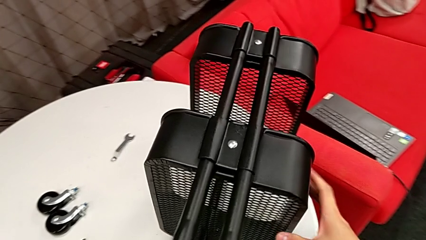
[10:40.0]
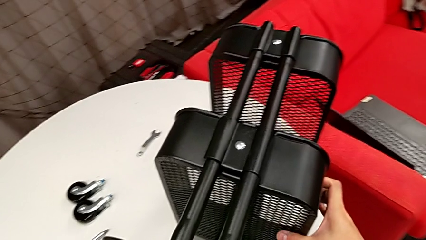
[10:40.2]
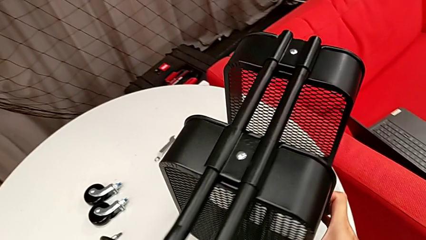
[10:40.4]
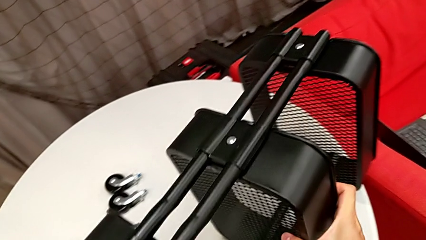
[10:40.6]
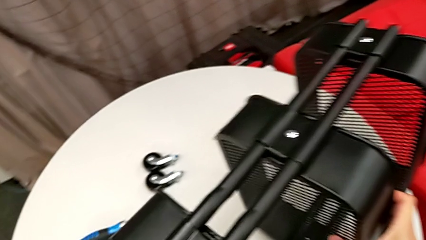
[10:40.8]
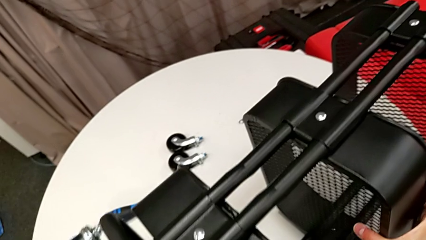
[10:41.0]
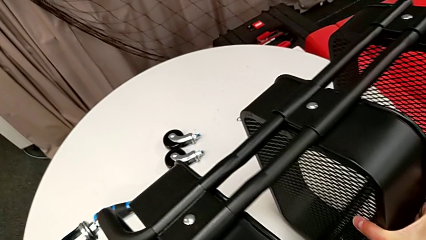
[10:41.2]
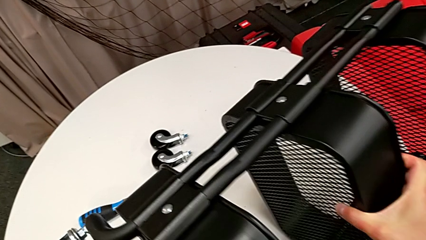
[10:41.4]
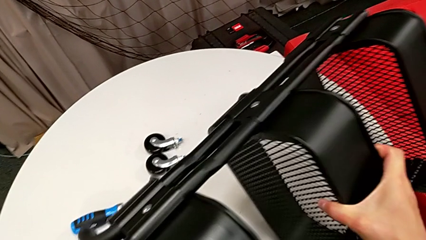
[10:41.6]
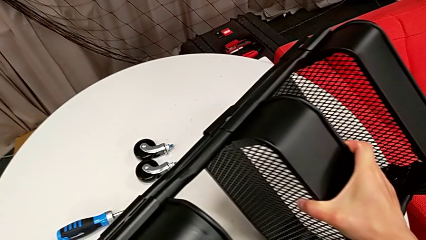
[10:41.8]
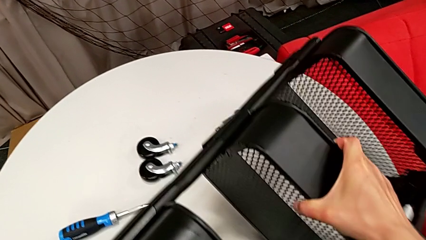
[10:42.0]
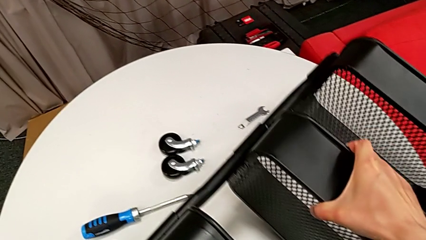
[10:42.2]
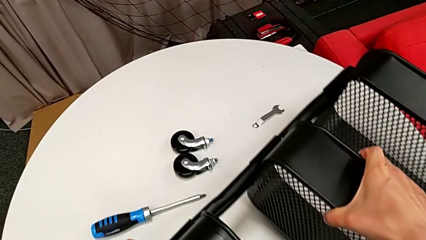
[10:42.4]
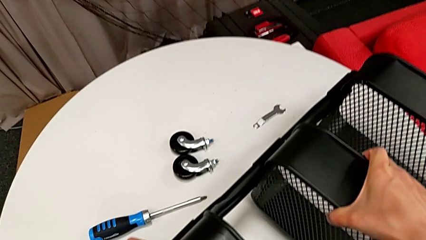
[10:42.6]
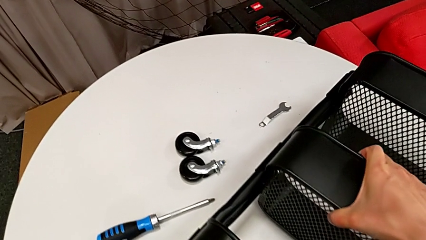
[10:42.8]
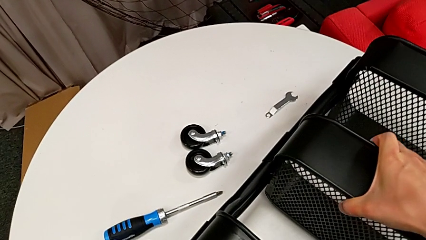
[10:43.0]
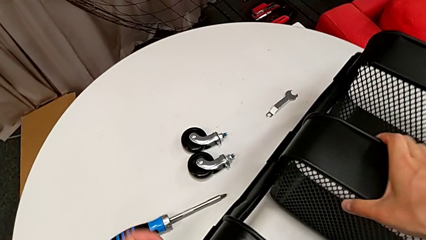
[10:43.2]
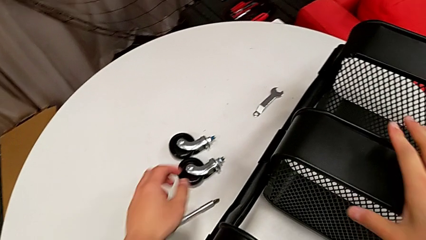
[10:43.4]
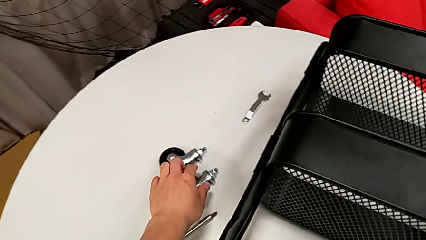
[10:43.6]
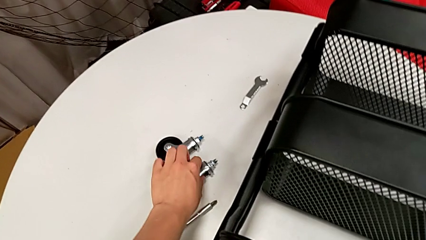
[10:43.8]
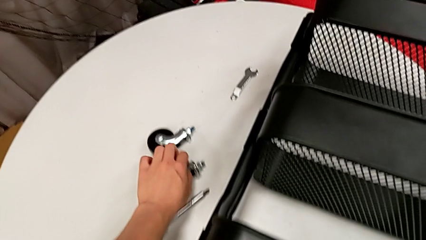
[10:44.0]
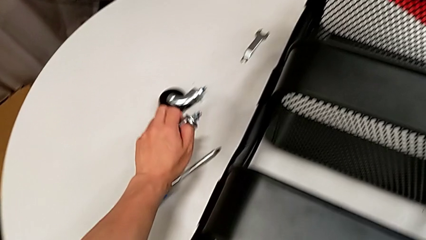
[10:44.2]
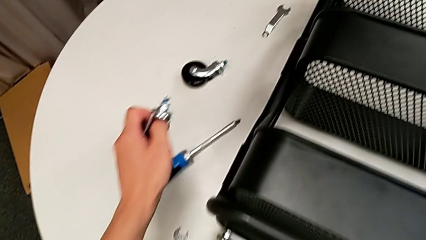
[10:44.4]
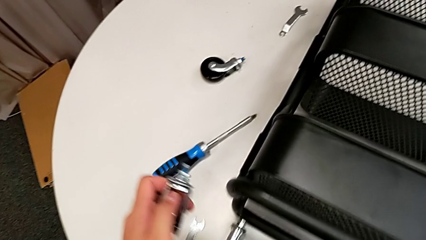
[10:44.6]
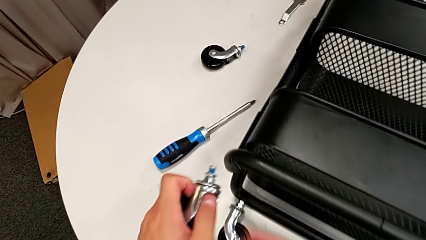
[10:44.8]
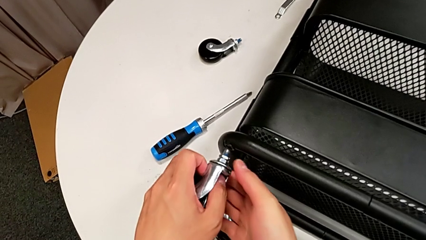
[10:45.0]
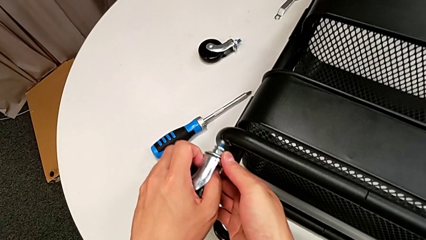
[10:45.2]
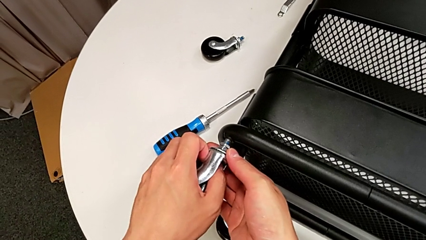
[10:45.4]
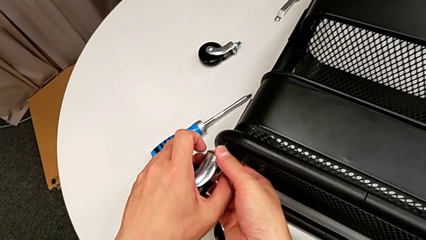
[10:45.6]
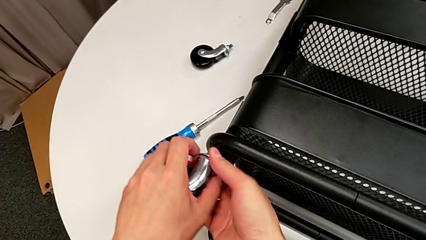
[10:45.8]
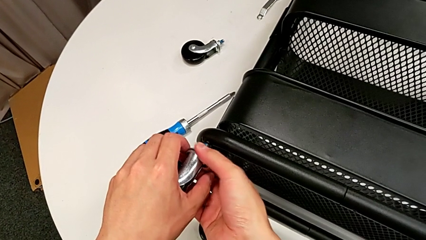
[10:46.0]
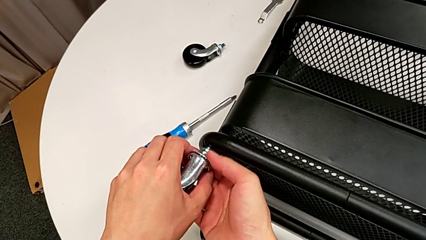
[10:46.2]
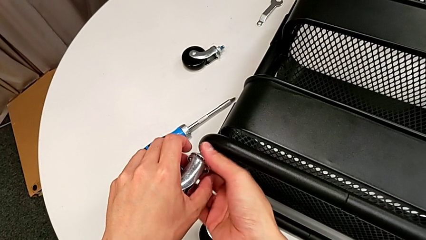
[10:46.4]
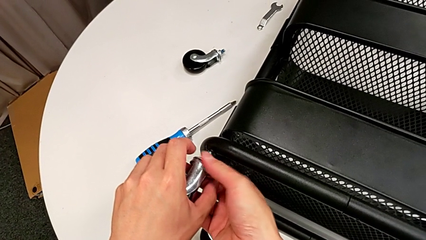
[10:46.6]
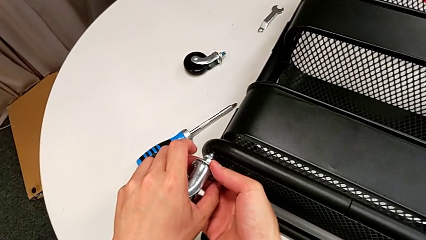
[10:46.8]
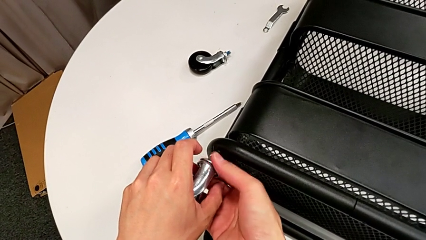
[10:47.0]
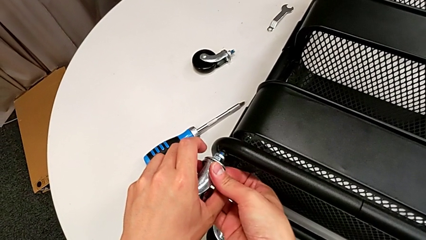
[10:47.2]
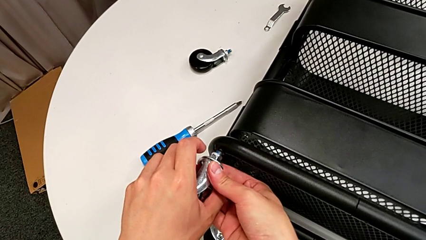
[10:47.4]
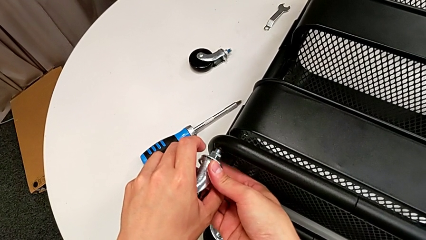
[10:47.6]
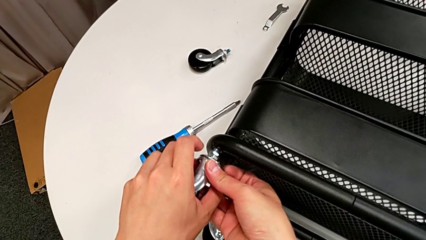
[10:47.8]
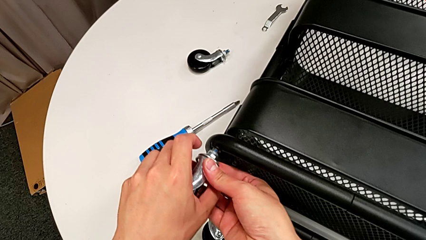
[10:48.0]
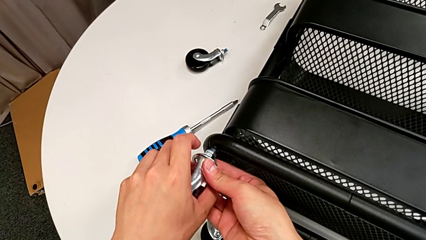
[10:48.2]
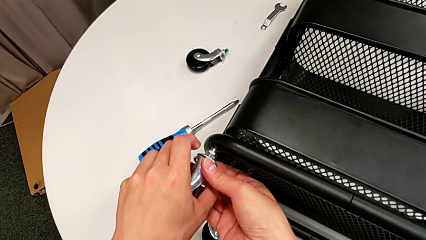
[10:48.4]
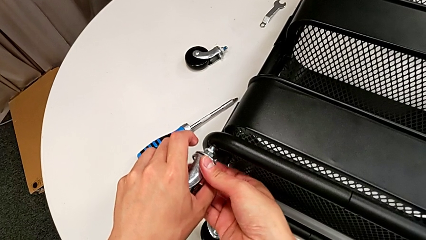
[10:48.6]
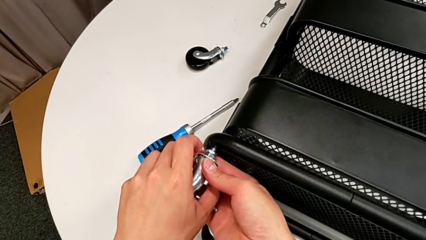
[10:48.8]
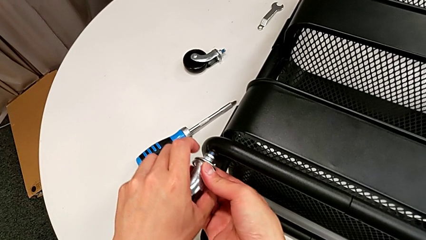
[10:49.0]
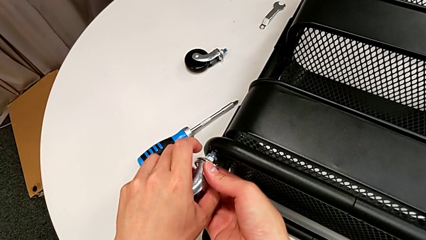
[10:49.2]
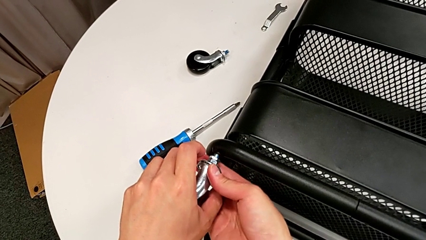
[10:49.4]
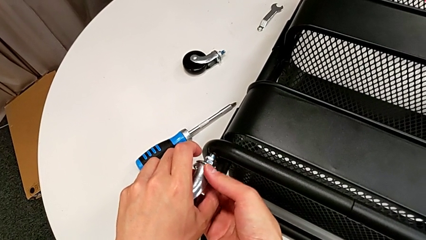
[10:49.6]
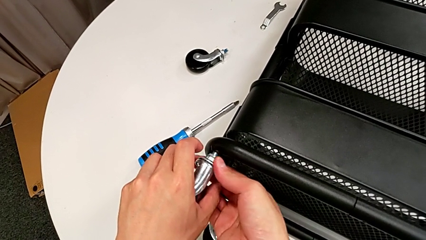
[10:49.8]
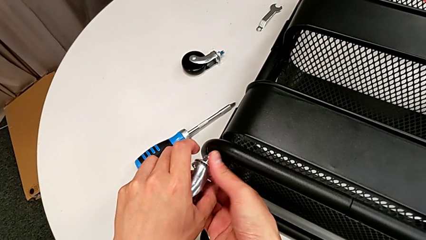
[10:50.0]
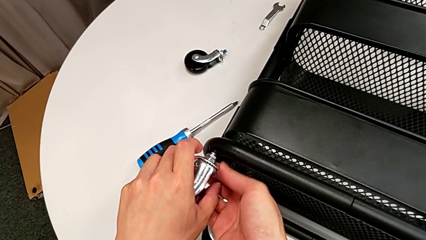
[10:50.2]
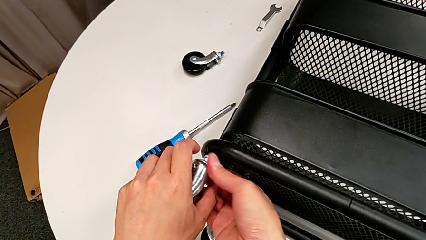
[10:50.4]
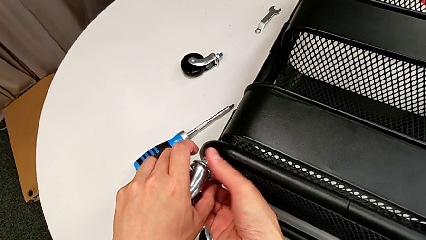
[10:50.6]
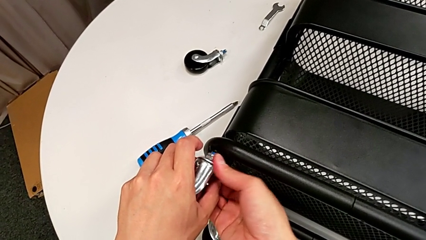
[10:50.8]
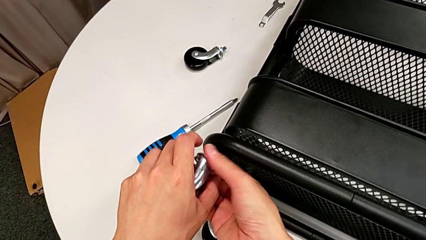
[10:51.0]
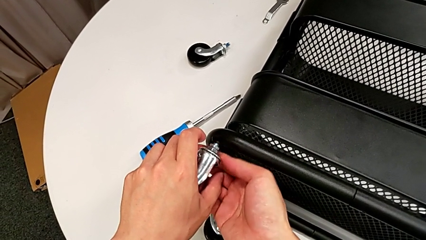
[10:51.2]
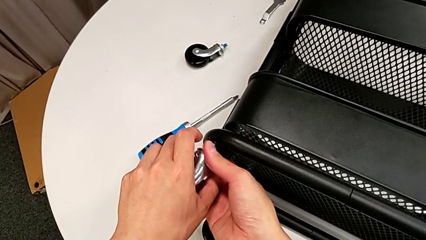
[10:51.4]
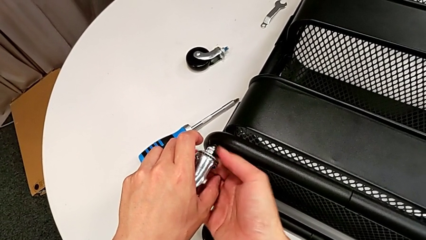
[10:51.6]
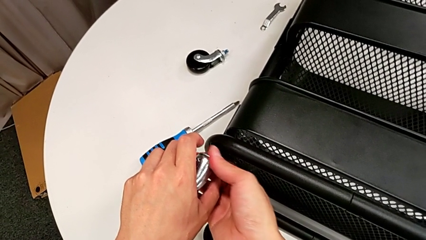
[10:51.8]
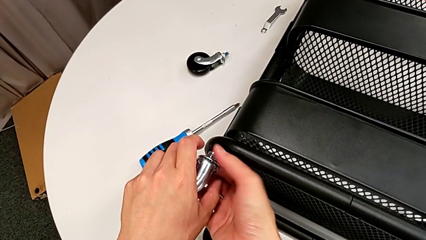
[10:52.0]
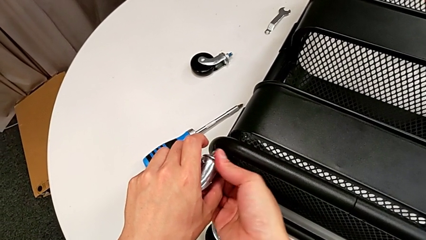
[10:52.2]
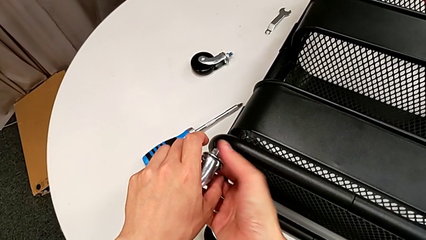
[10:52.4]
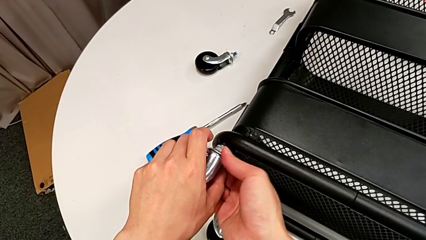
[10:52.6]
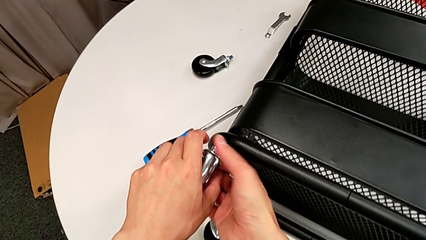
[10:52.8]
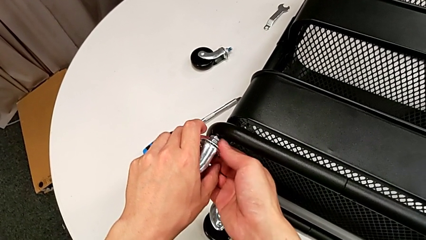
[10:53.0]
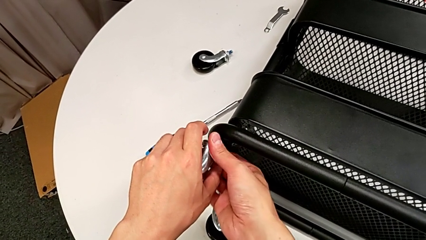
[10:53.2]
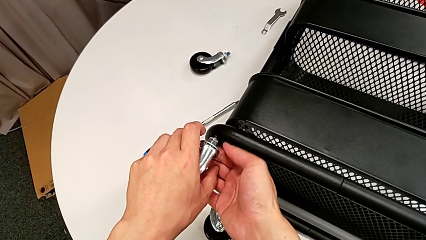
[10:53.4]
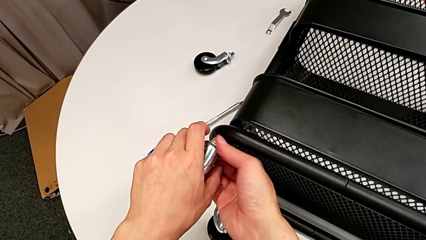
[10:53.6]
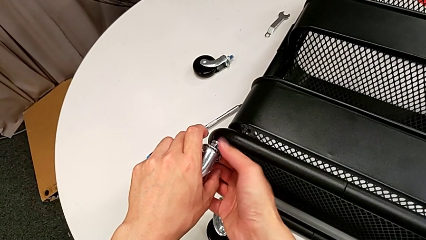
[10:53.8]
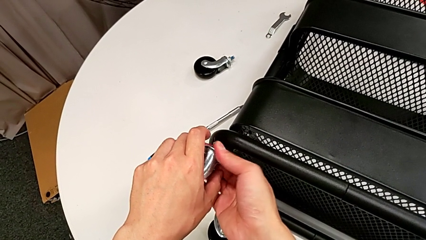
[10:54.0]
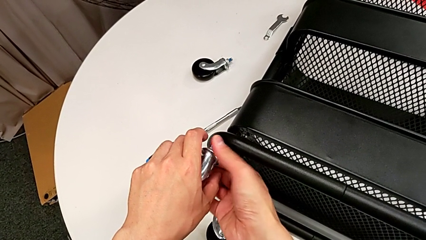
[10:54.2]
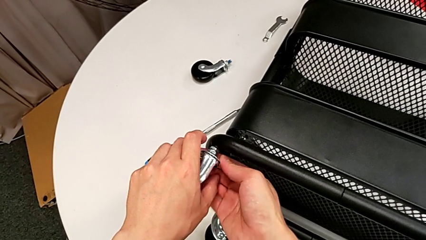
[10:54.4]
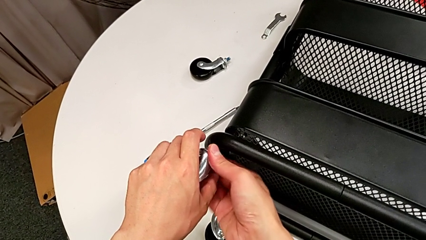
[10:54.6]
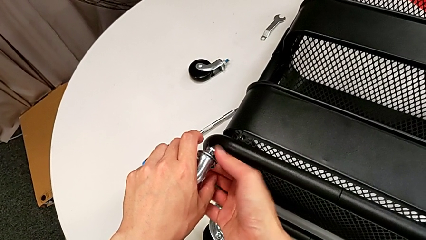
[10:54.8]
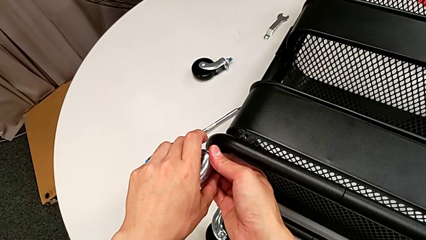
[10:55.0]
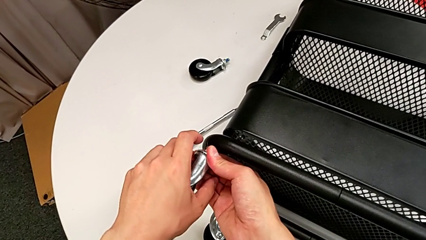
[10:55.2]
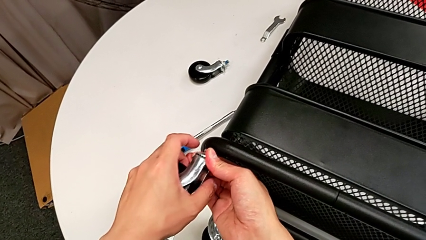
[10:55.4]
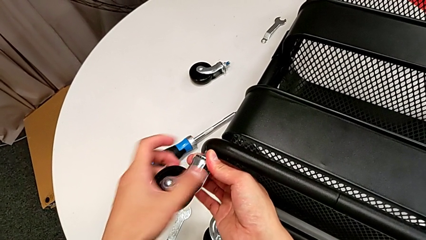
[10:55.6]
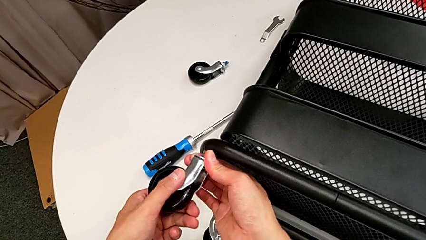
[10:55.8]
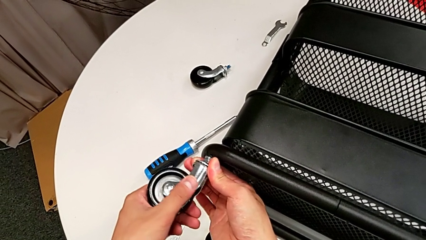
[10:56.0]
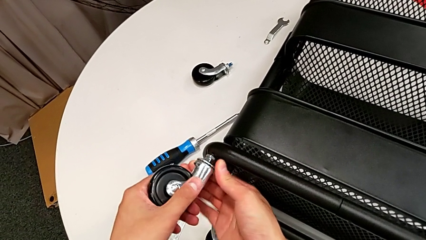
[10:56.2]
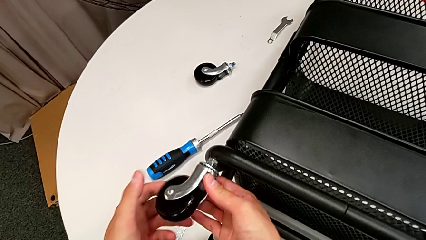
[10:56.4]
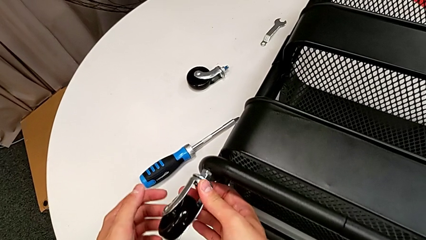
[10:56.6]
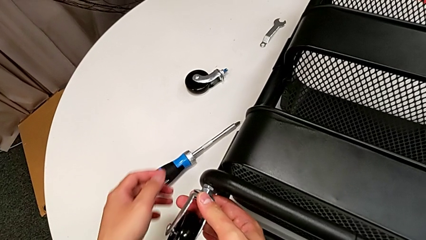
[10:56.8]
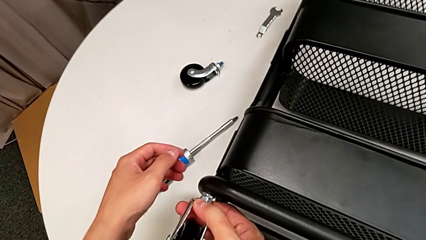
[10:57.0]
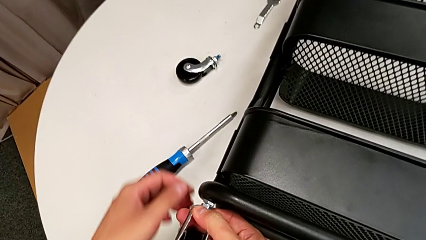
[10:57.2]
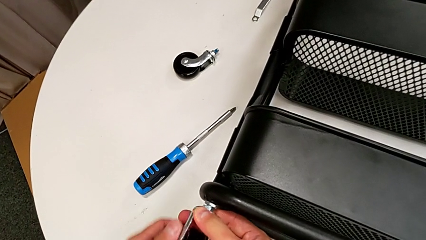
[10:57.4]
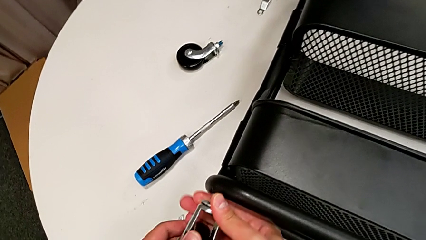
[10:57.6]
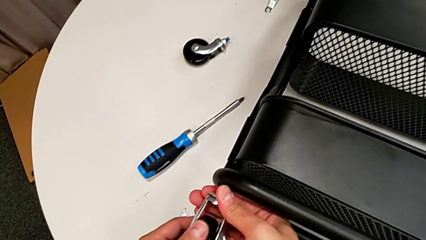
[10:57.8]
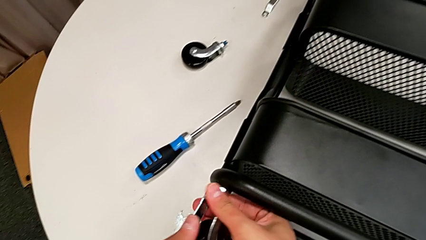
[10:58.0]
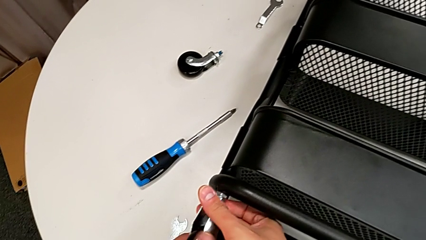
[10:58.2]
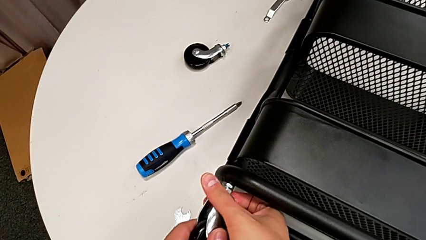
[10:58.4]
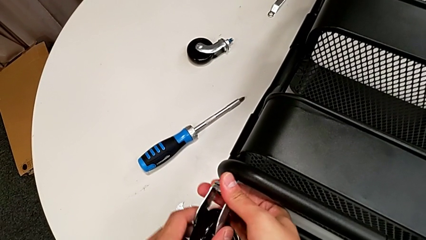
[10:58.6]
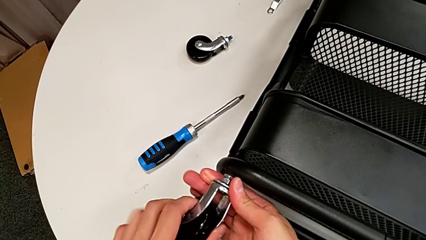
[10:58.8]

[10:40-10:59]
The camera wearer is attaching the four wheels to the bottom of their base frame. They rotate the black utility cart, grab the third wheel, insert it and screw it.
